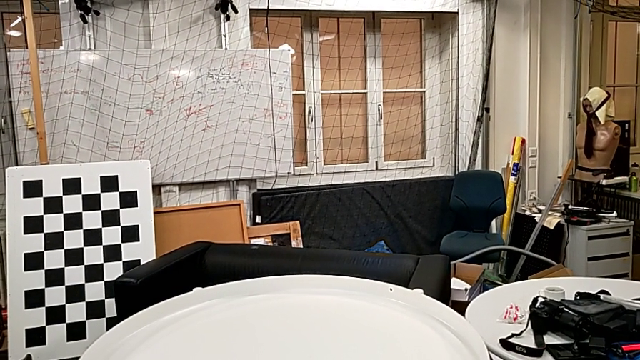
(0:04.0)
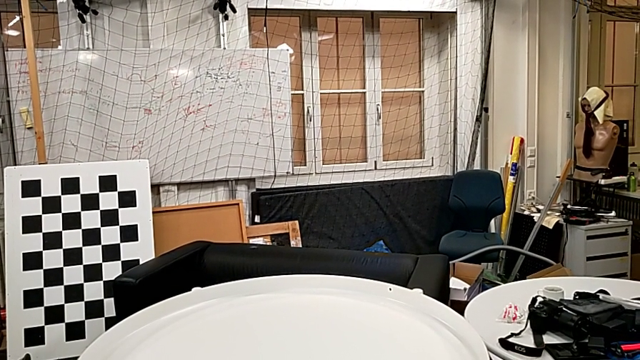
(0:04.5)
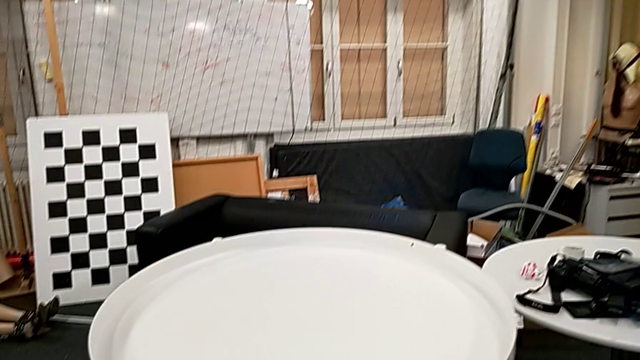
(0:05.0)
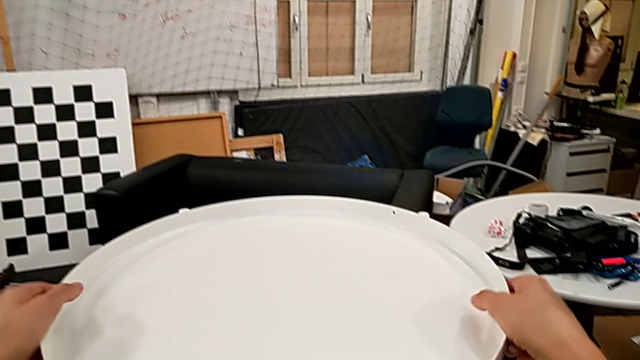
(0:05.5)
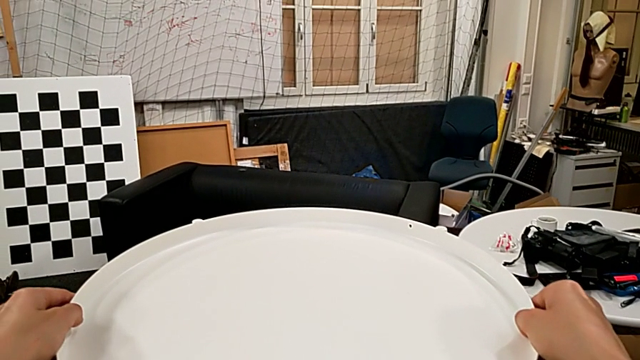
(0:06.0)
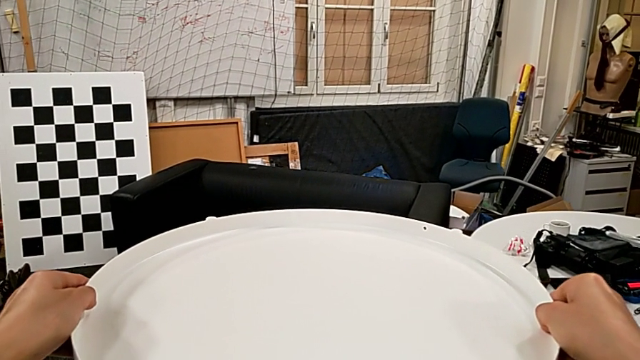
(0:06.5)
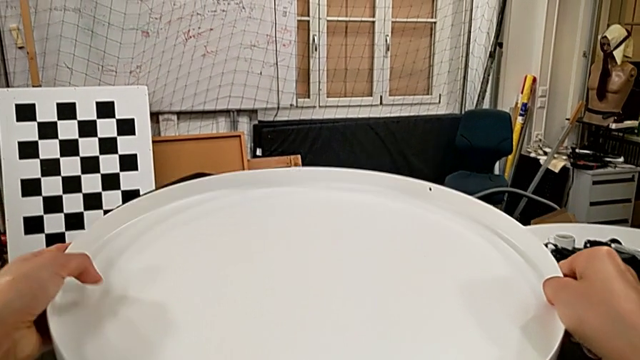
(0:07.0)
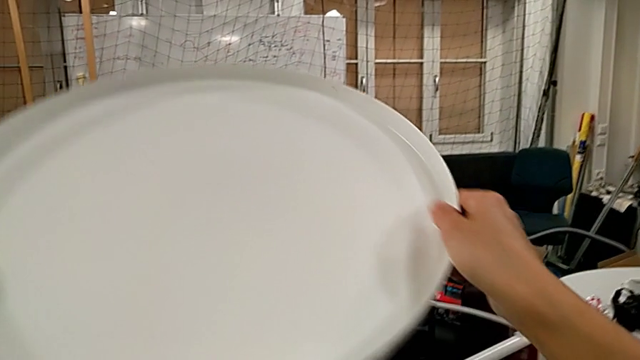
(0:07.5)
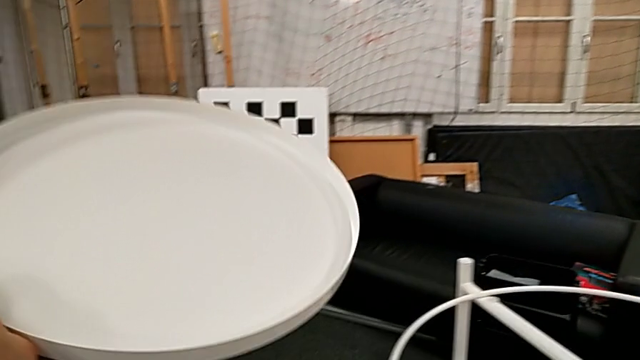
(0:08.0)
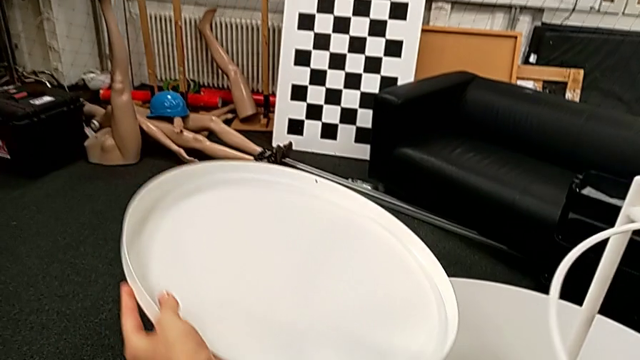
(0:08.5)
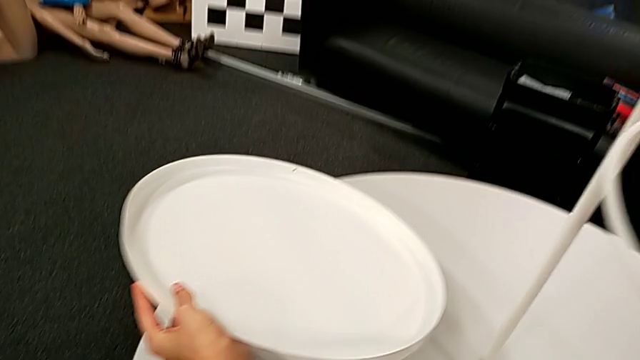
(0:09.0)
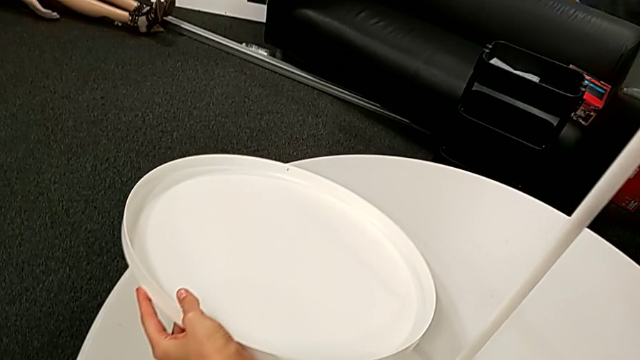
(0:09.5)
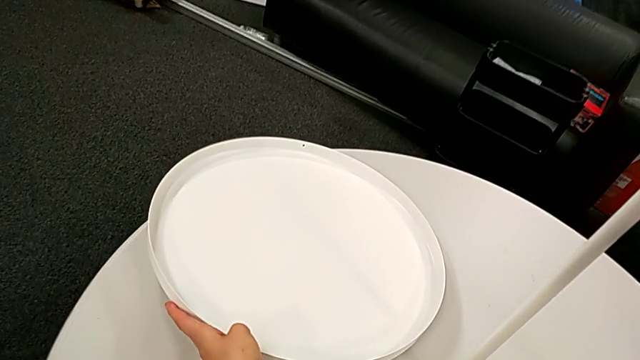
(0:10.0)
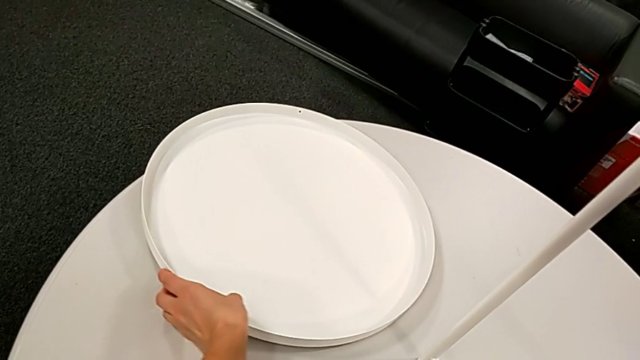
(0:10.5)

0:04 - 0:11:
The camera wearer disassembles the tray. They grab the tray, disassemble it, lift it and place it.

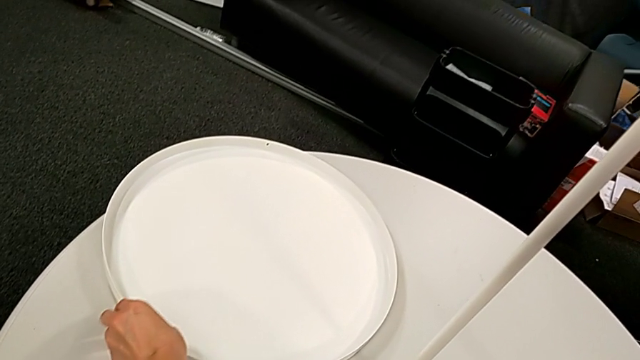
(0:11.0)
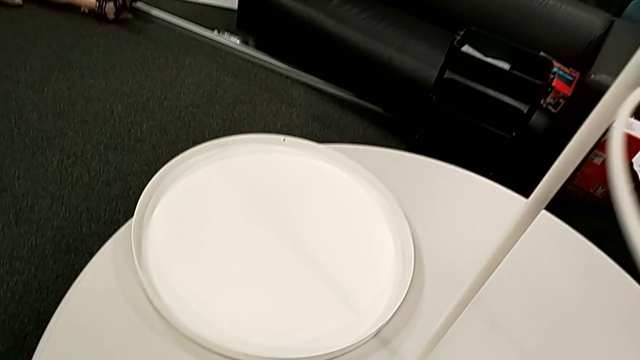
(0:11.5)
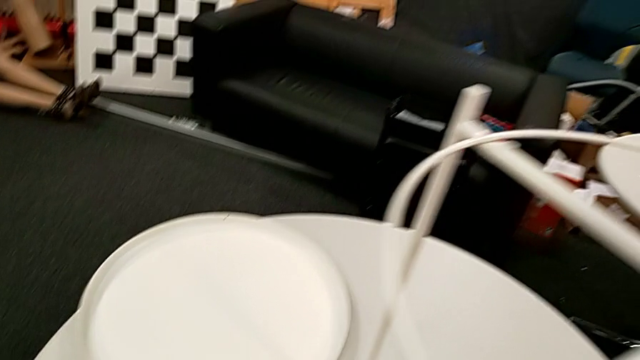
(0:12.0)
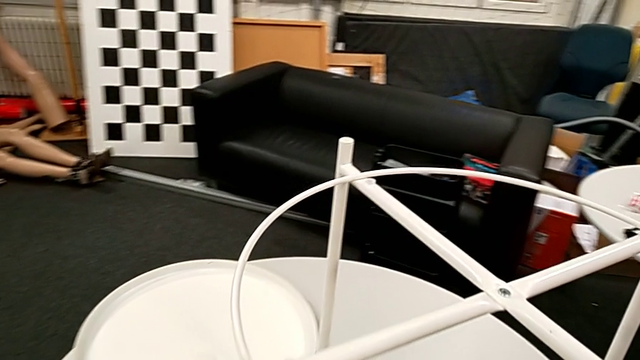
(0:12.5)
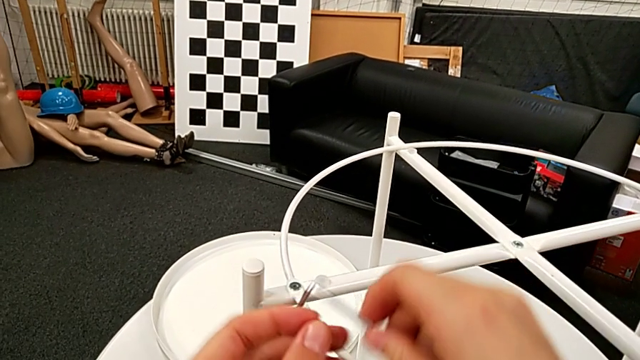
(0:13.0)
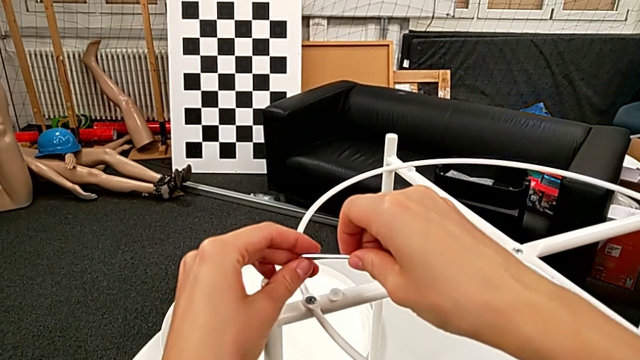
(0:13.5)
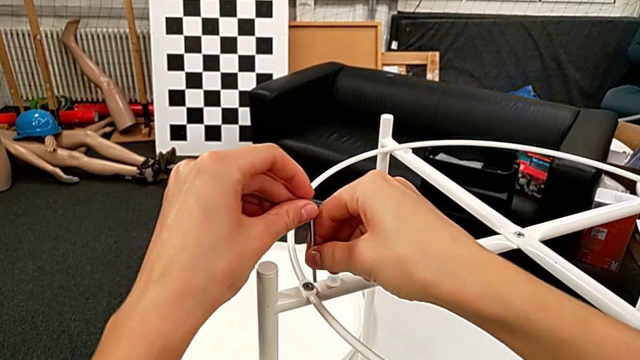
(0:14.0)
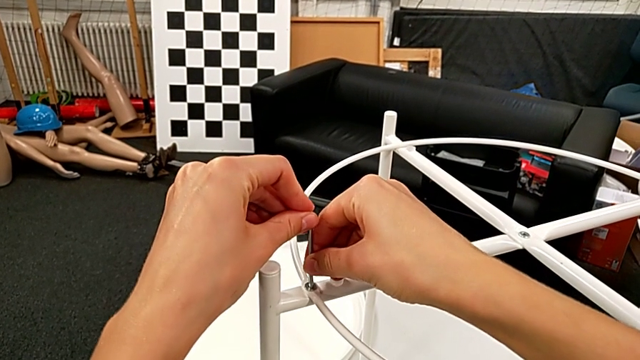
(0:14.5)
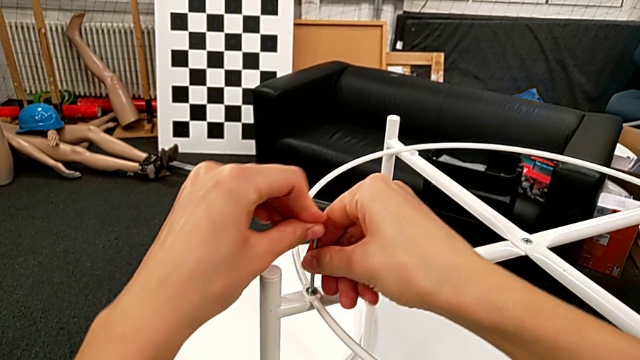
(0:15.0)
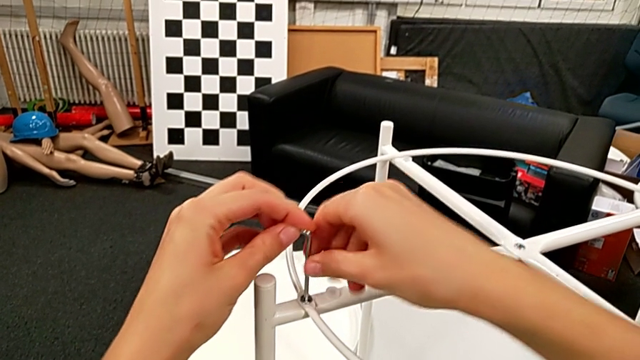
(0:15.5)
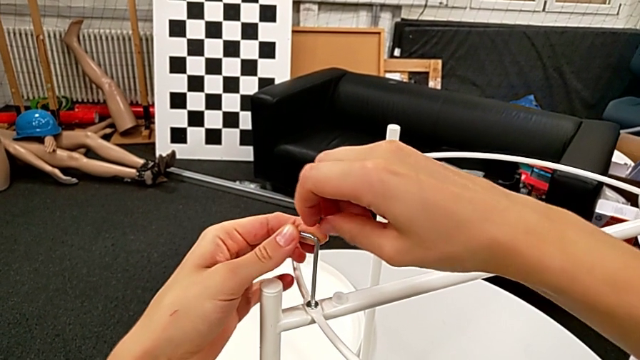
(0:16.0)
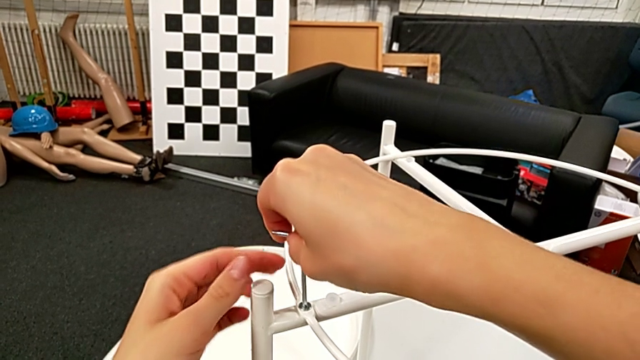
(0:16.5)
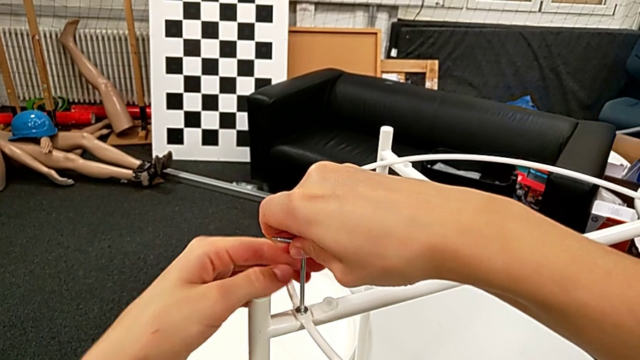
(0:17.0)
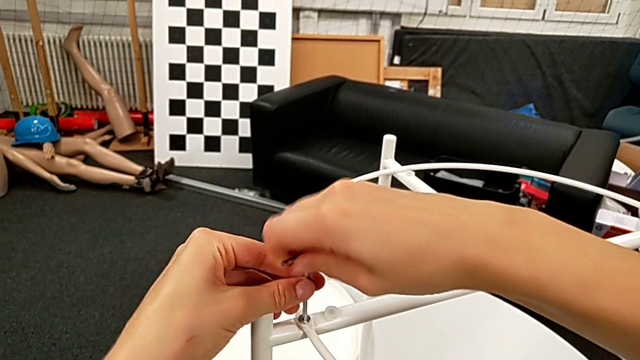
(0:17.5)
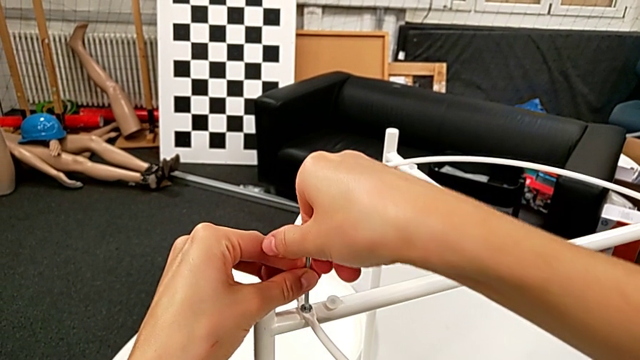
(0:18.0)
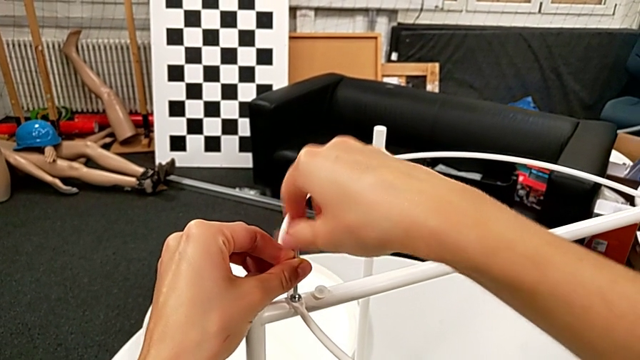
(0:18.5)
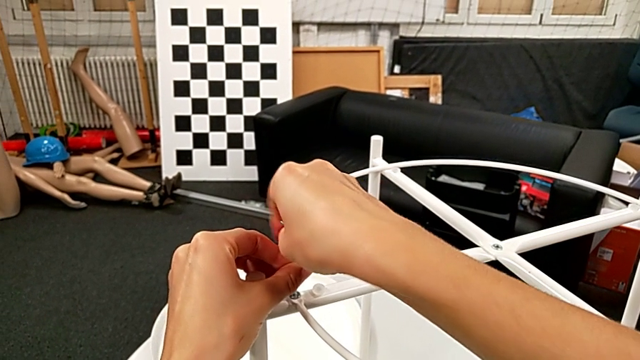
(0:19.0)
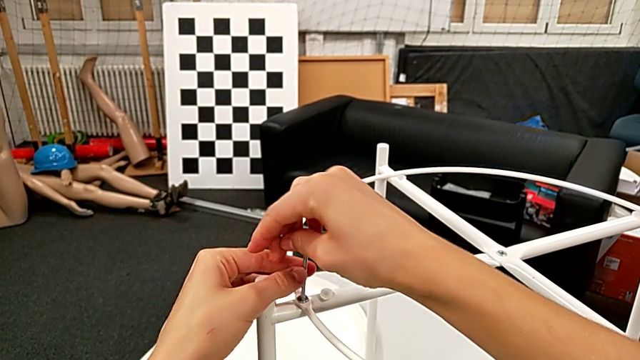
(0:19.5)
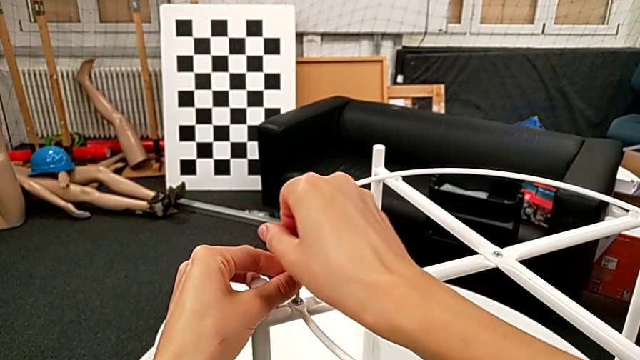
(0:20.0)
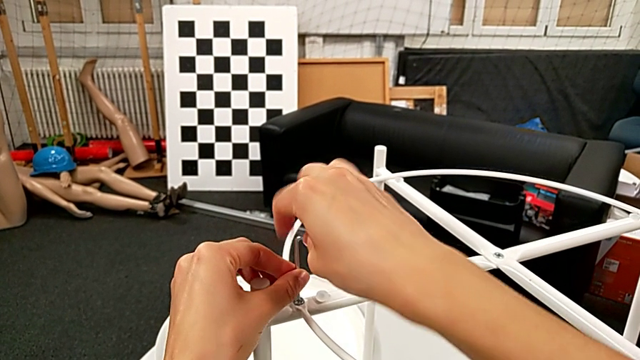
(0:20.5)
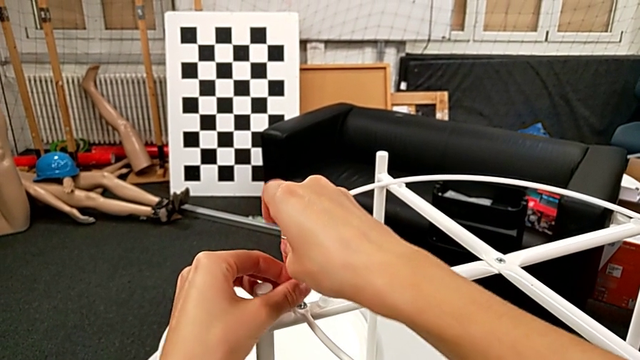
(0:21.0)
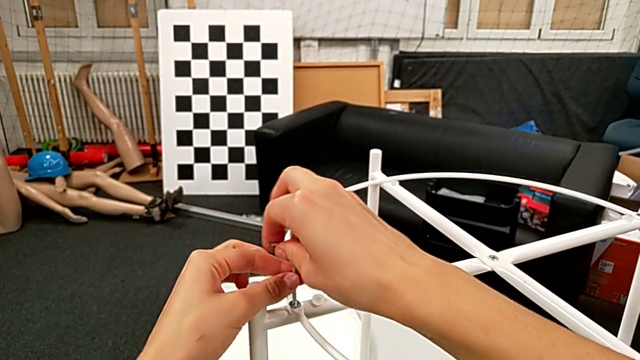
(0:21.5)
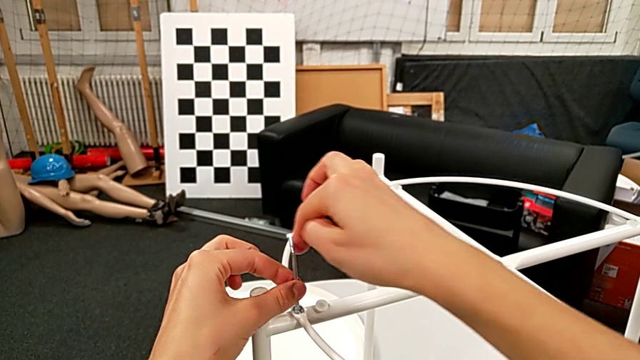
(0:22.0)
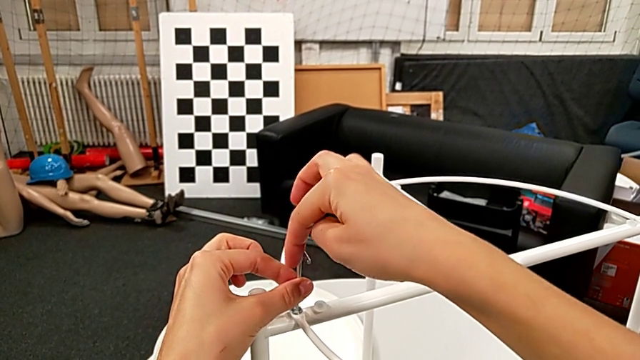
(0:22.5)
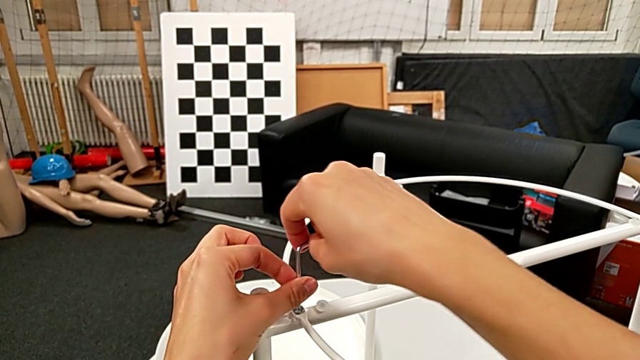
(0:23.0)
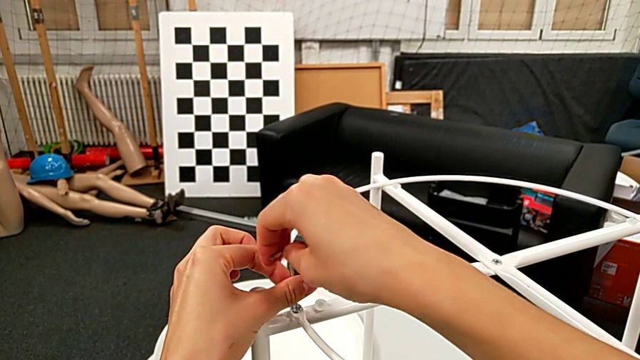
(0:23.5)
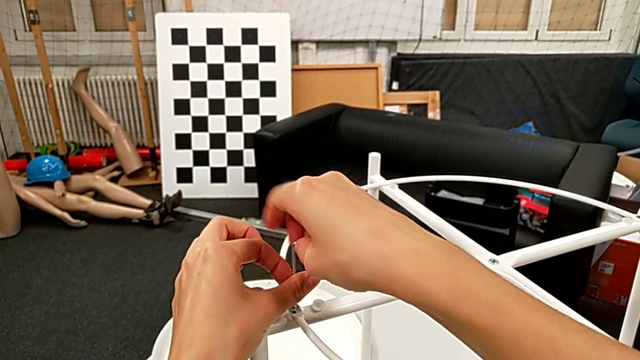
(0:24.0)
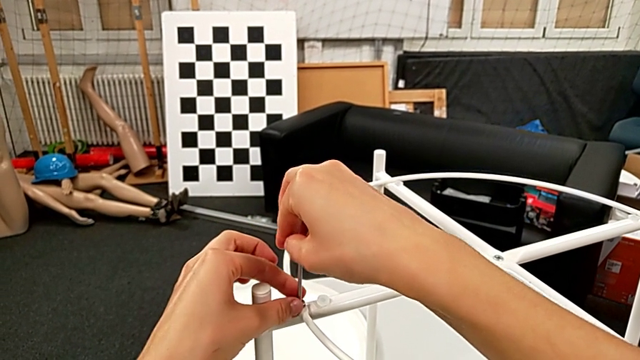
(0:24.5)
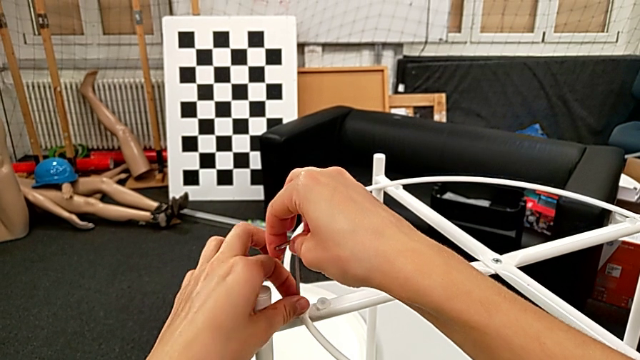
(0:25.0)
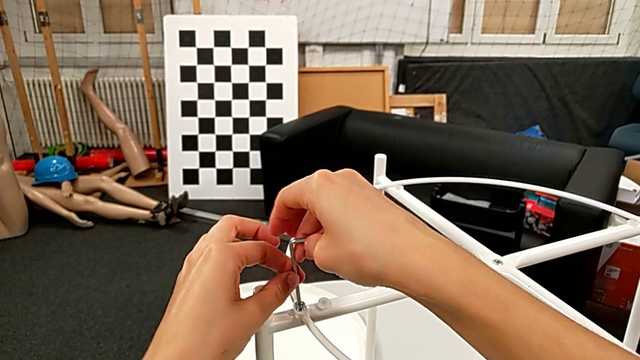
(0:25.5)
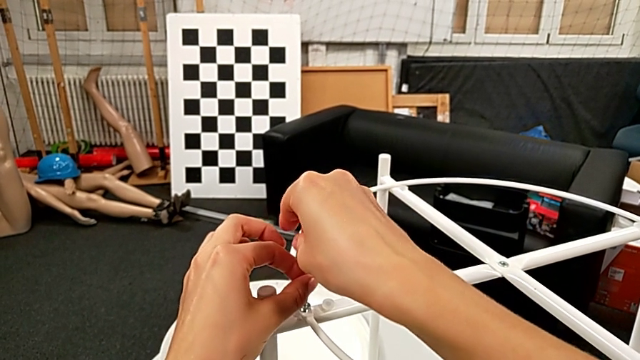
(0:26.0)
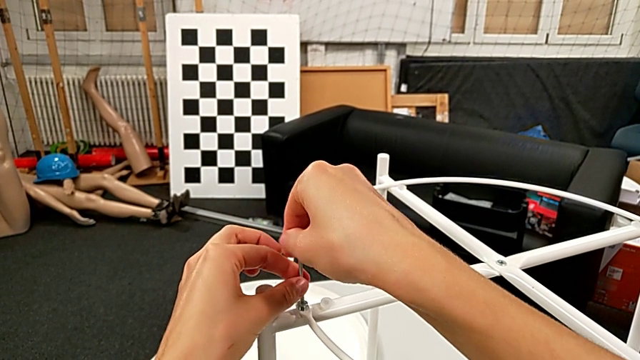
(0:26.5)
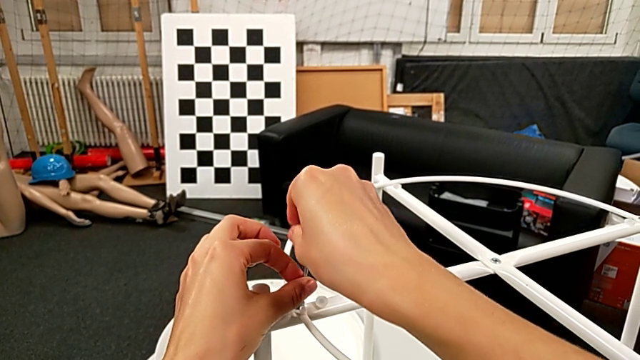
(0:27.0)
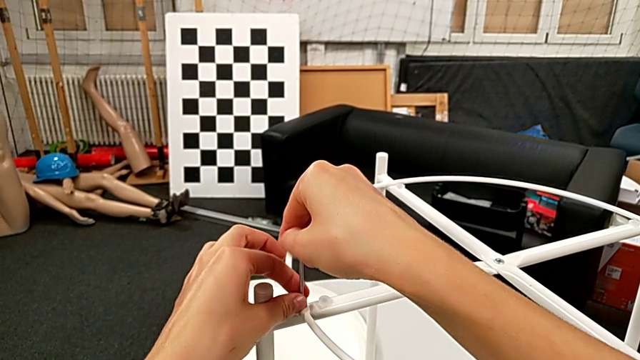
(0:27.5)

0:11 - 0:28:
The camera wearer is disassembling the circle from the table. They grab the Allen wrench, lift it, rotate it, insert it and unscrew the hex socket head. They withdraw the Allen wrench with the right hand and disassemble the hex socket head with the left hand.
